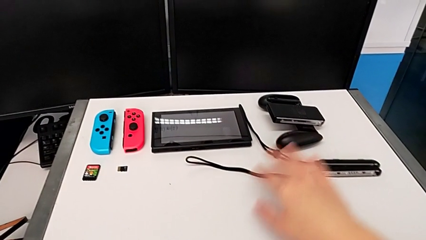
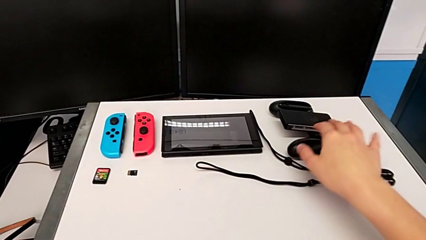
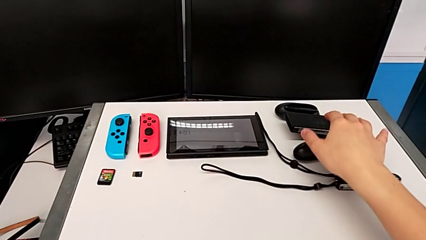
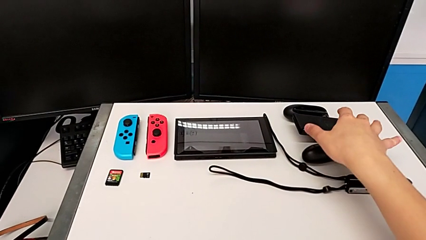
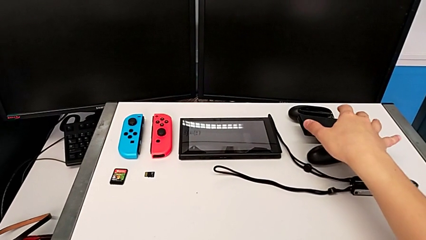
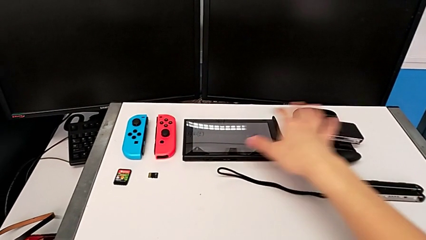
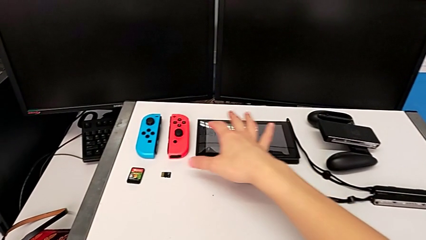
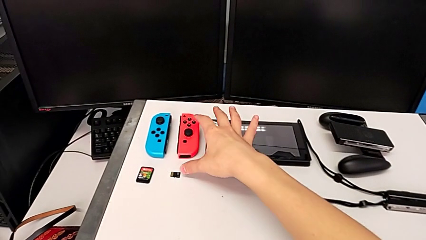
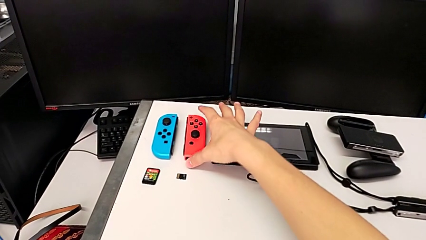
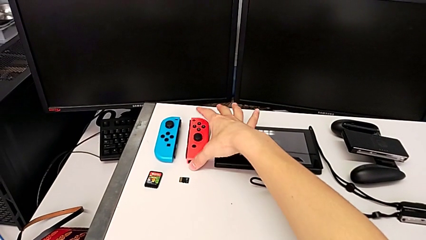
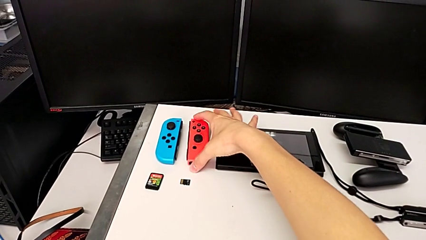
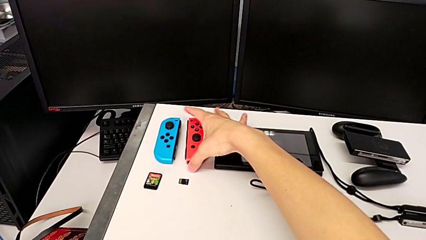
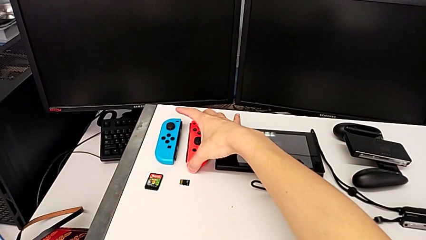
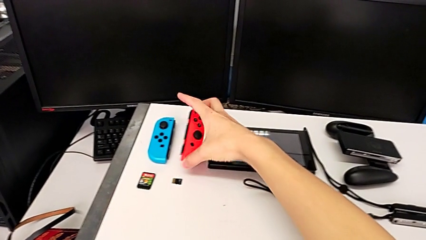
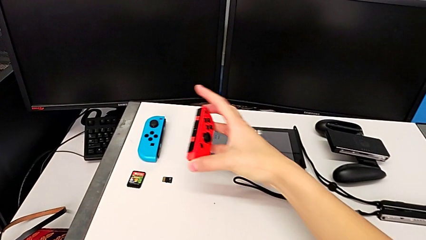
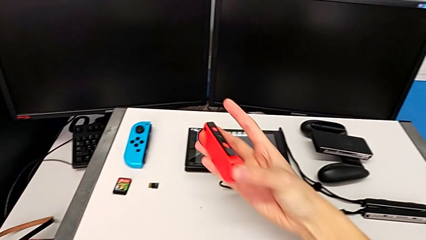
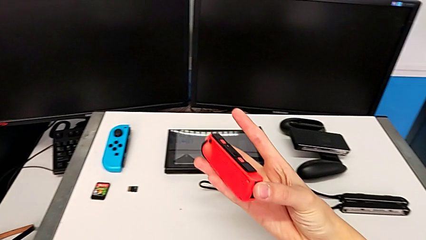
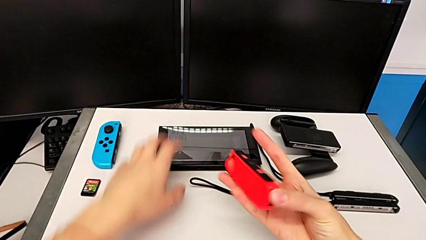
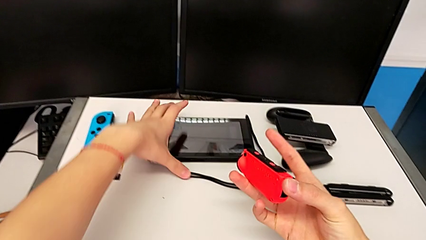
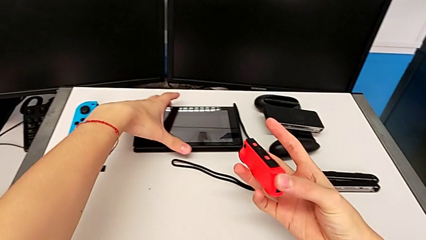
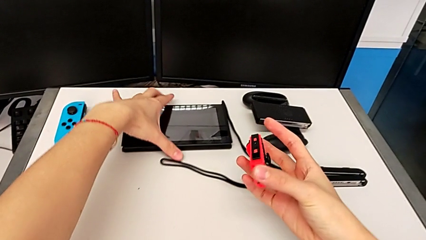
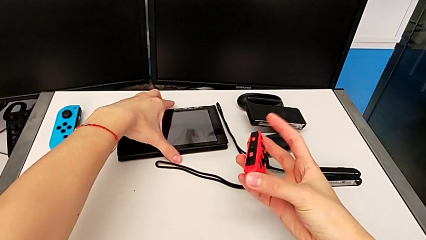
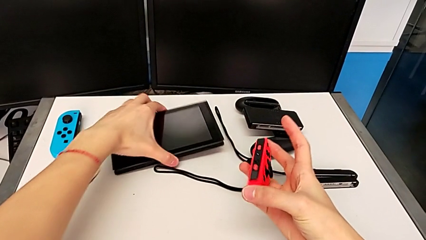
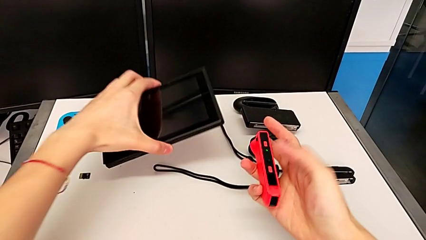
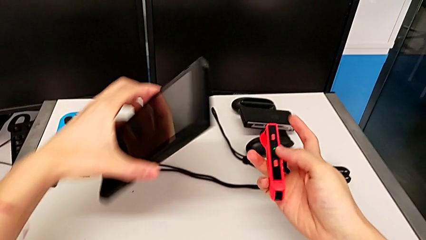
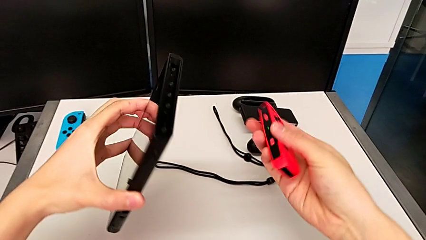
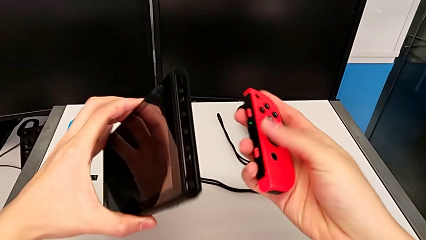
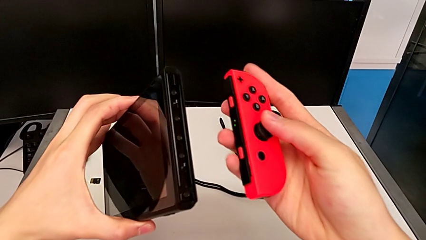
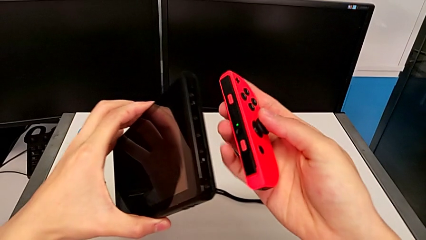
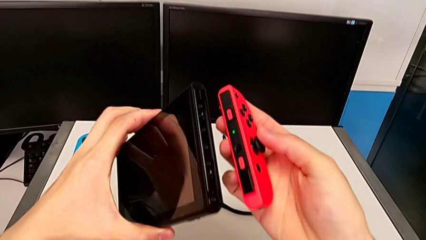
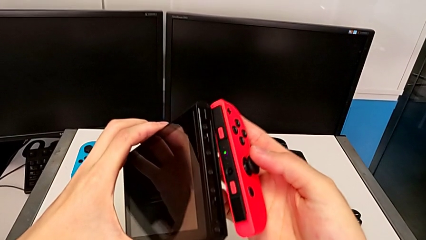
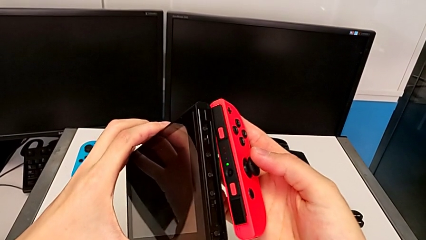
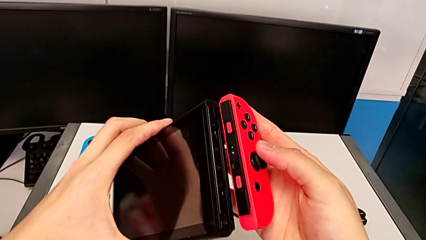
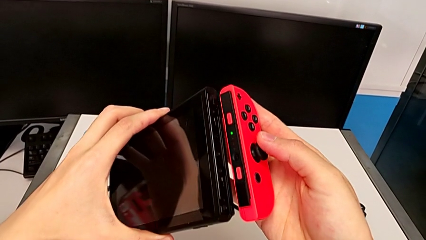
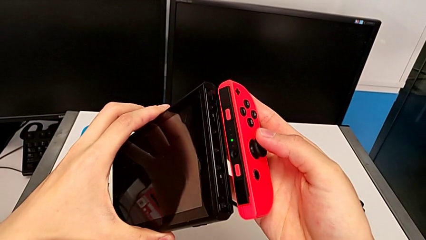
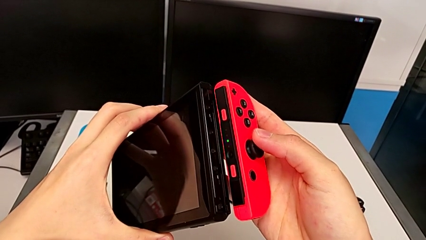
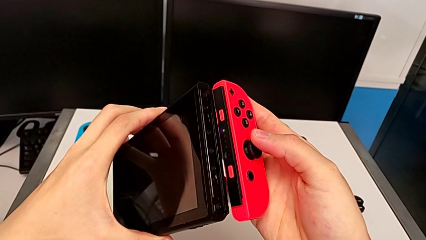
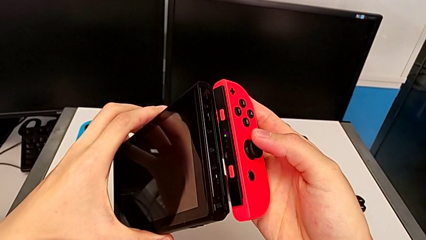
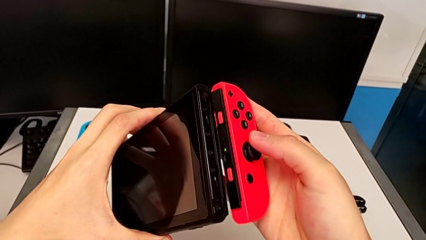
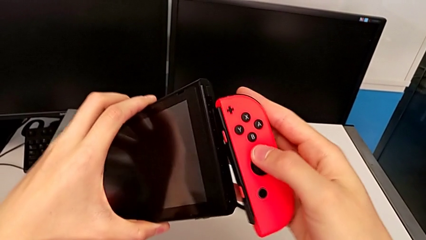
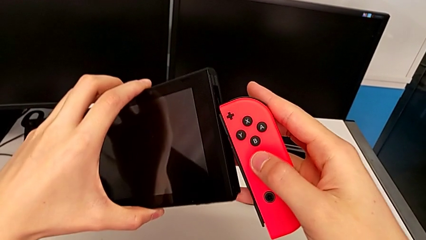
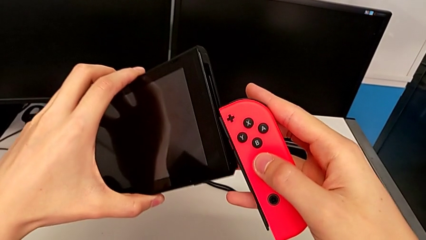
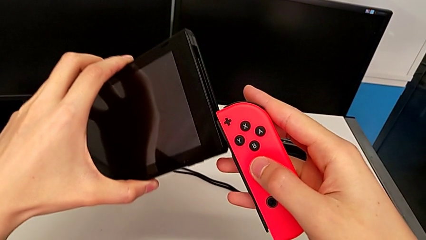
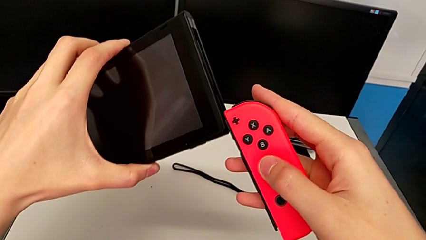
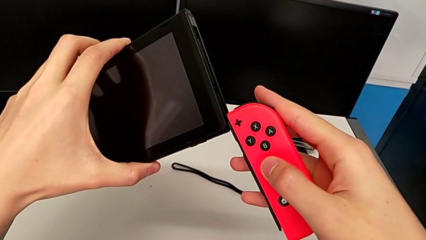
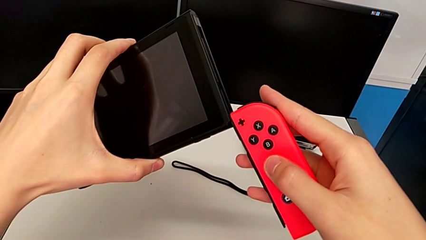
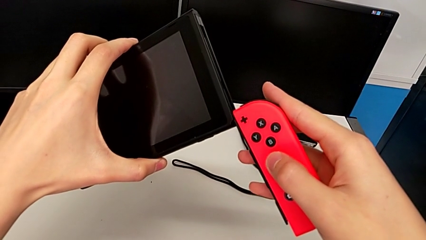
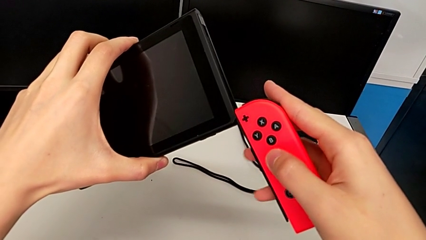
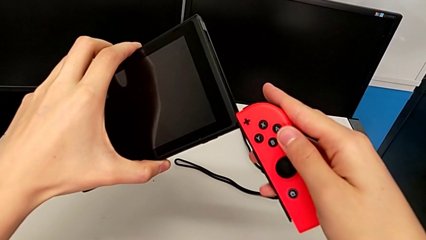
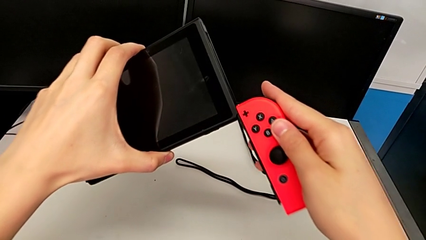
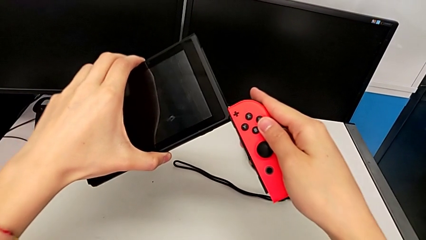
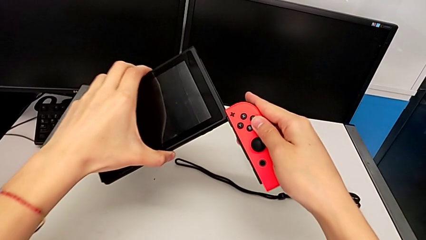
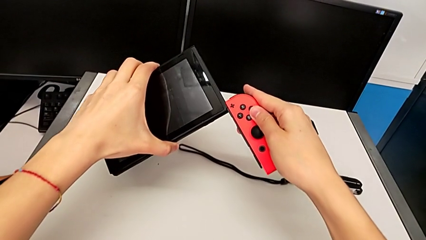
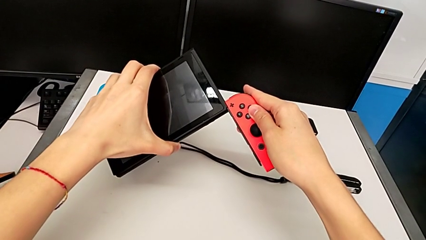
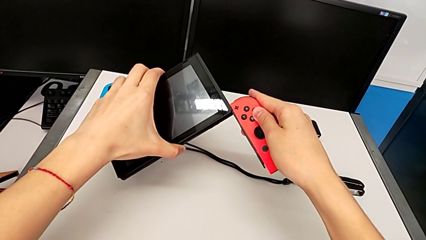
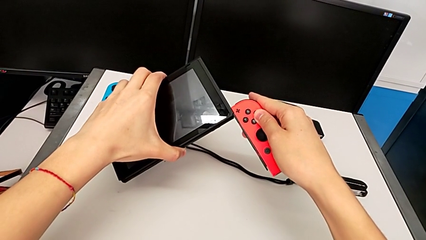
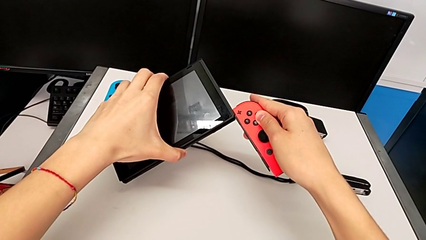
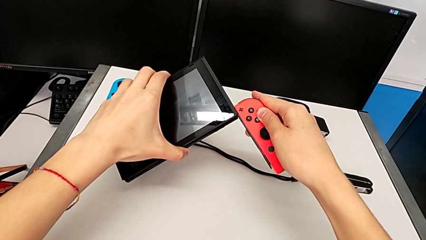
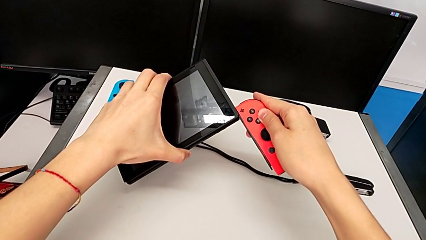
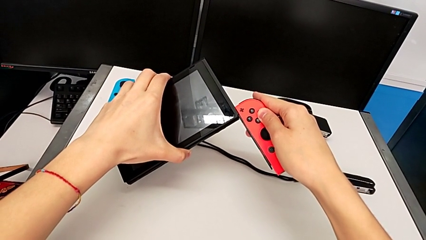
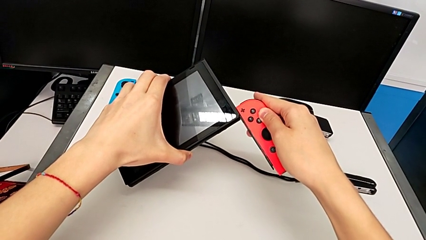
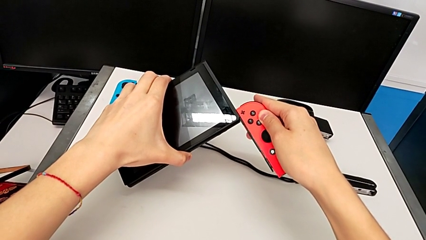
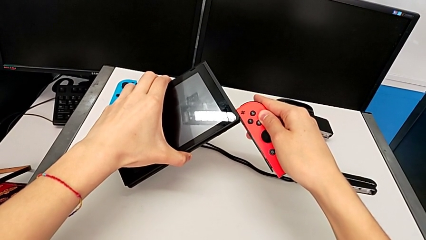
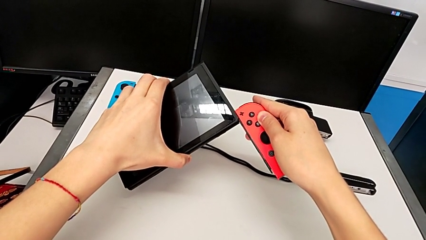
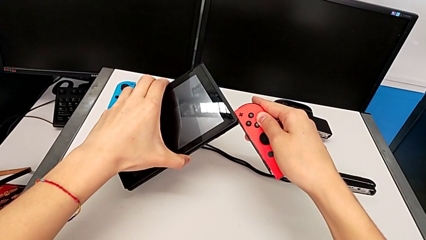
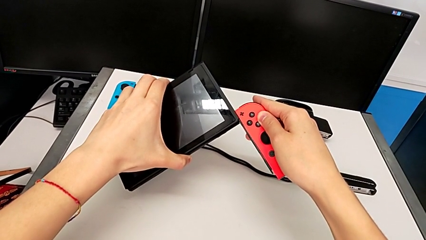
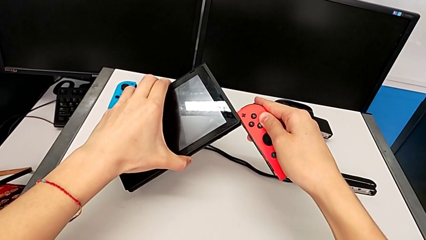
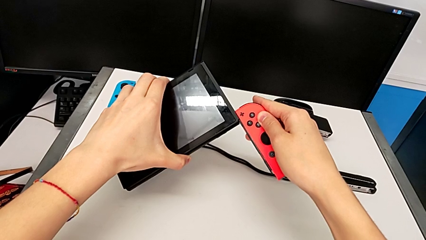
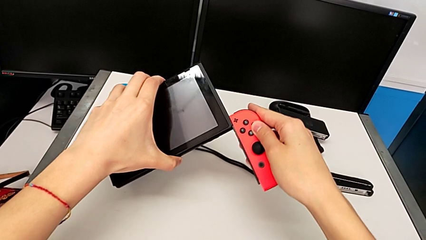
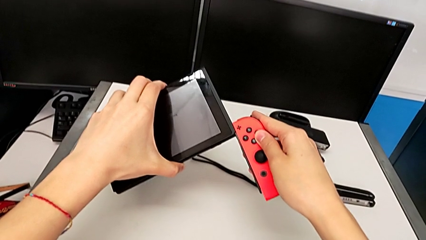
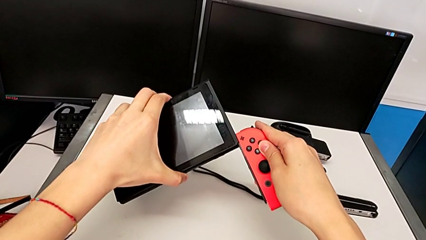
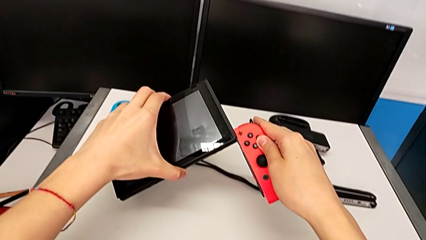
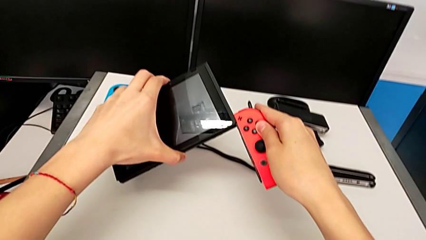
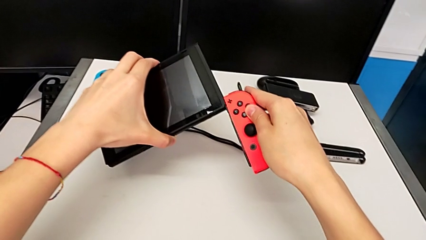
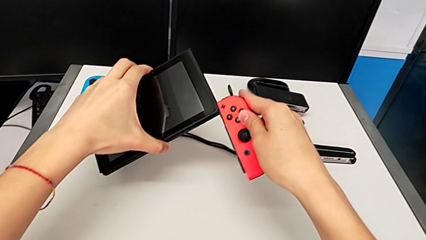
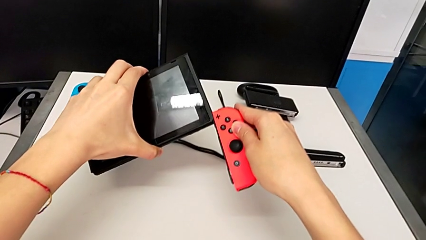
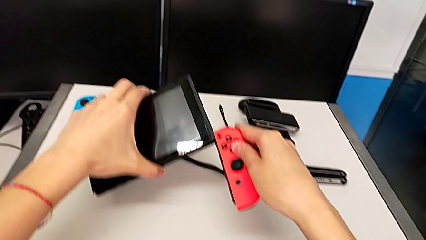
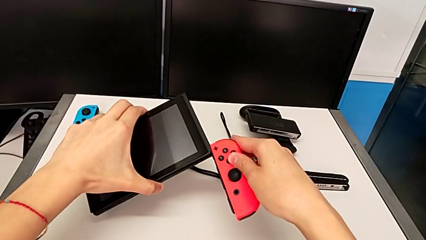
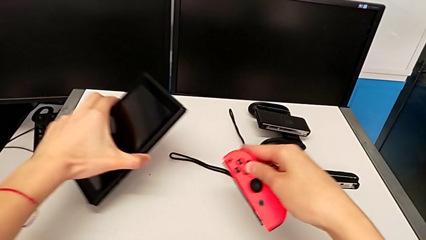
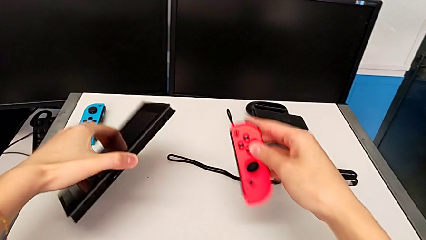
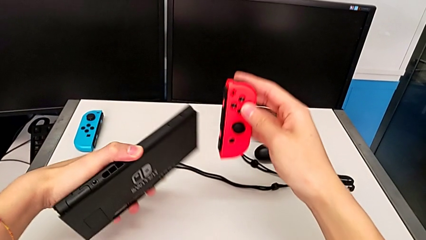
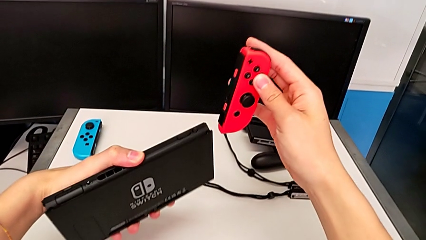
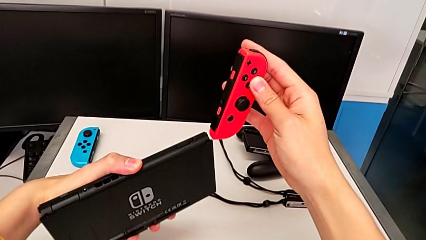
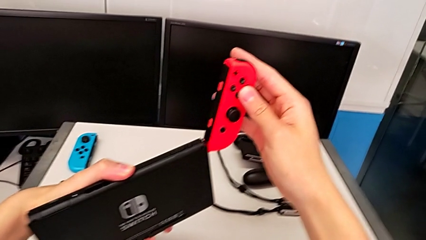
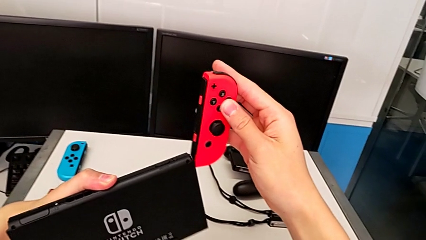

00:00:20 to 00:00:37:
The camera wearer is sliding the Joy-Con controllers into the Nintendo Switch. They grab the red Joy-Con controller, lift it, grab the Nintendo Switch, lift it, wrongly inspect the Nintendo Switch and align the red Joy-Con controller, unable to attach the red Joy-Con controller on the Nintendo Switch, hold the red Joy-Con controller and rotate the Nintendo Switch.
